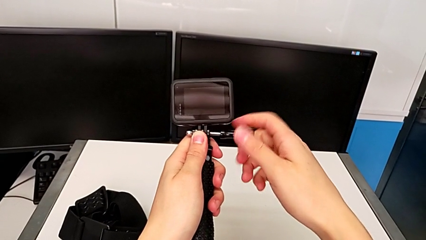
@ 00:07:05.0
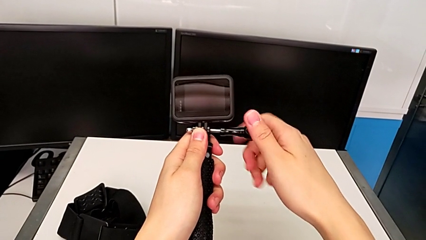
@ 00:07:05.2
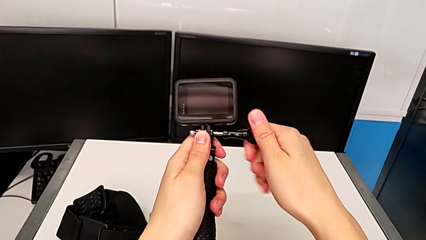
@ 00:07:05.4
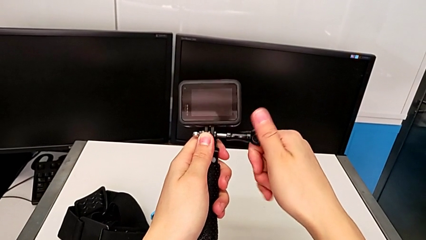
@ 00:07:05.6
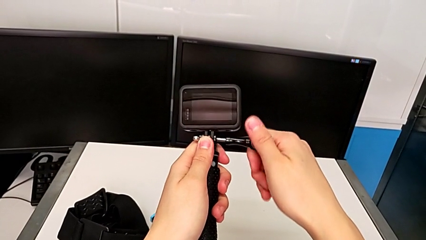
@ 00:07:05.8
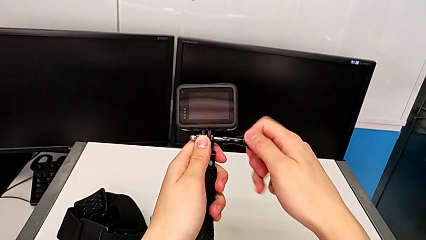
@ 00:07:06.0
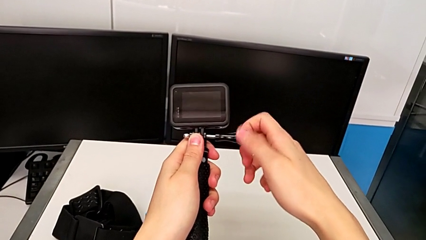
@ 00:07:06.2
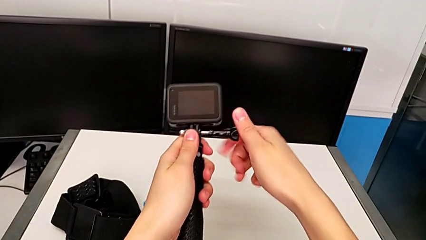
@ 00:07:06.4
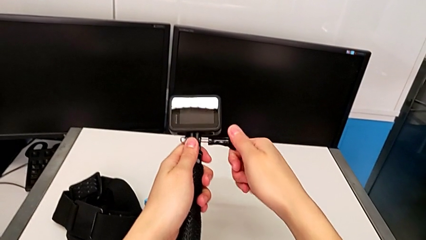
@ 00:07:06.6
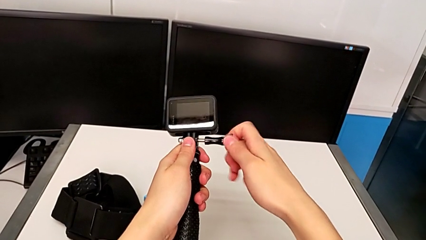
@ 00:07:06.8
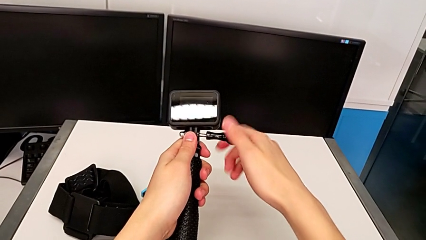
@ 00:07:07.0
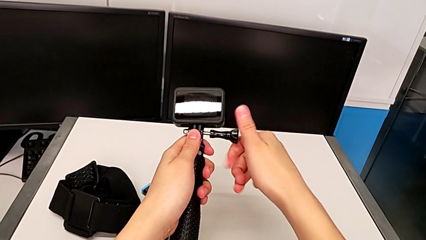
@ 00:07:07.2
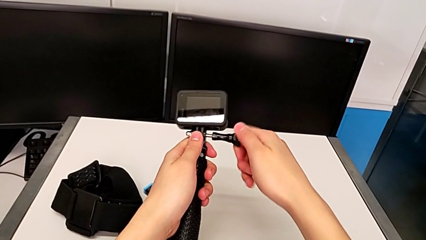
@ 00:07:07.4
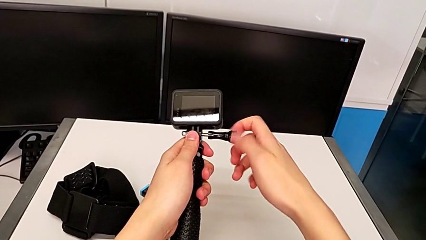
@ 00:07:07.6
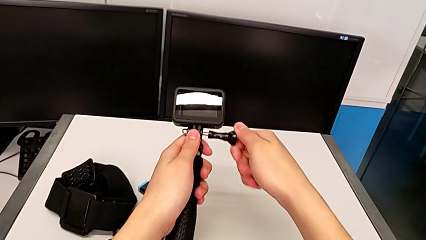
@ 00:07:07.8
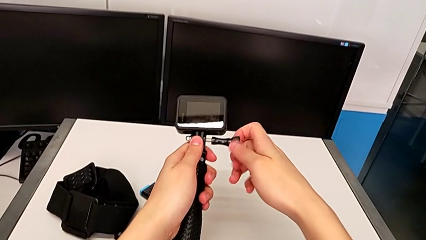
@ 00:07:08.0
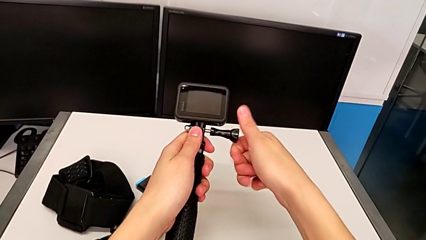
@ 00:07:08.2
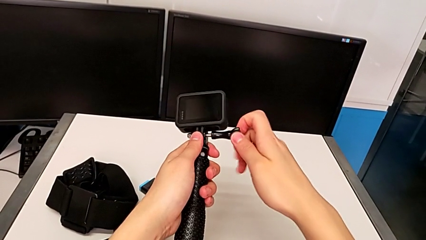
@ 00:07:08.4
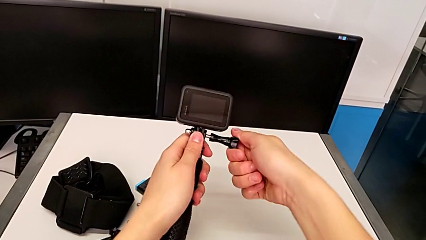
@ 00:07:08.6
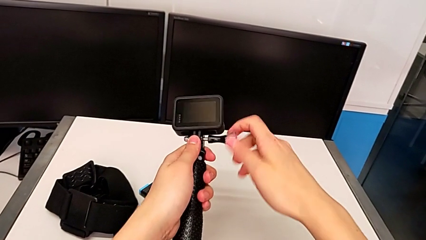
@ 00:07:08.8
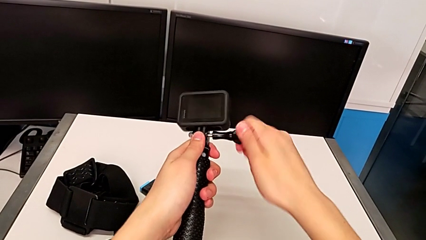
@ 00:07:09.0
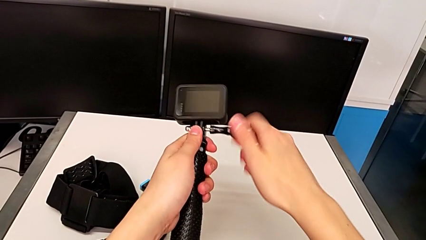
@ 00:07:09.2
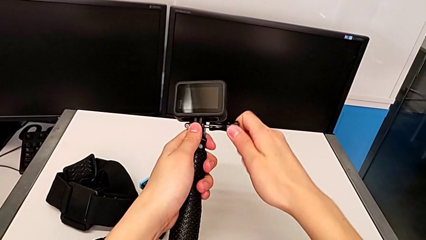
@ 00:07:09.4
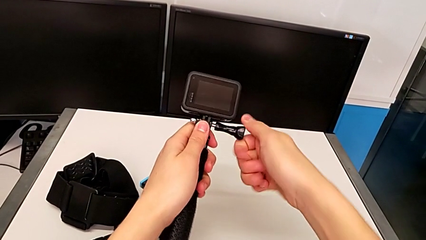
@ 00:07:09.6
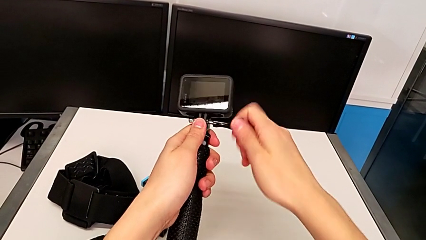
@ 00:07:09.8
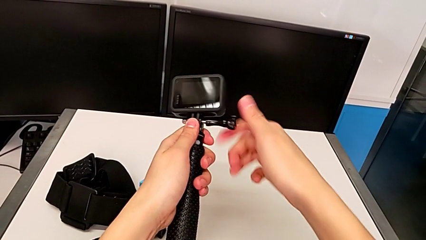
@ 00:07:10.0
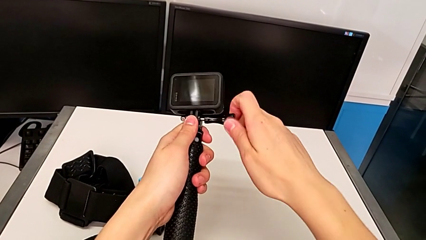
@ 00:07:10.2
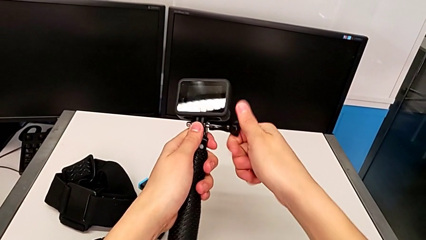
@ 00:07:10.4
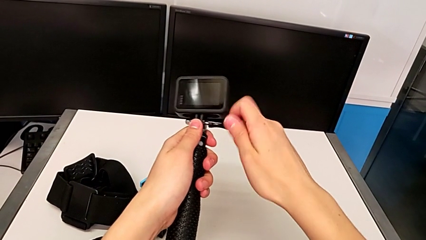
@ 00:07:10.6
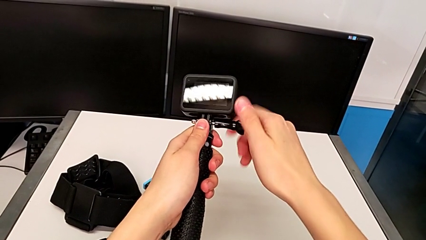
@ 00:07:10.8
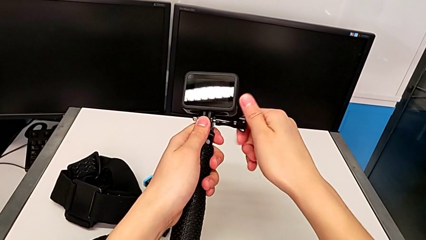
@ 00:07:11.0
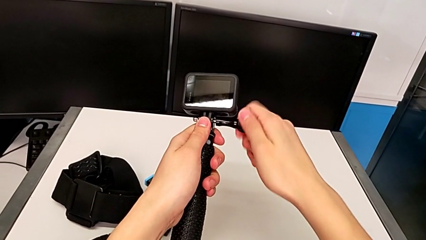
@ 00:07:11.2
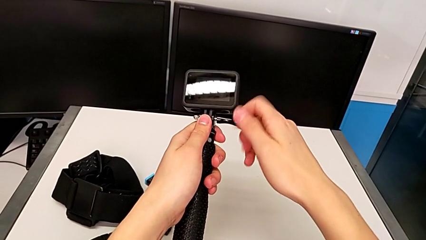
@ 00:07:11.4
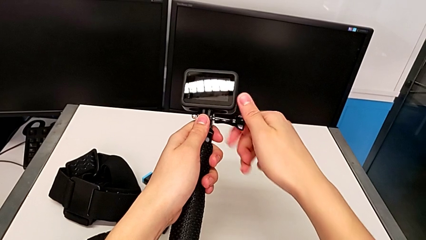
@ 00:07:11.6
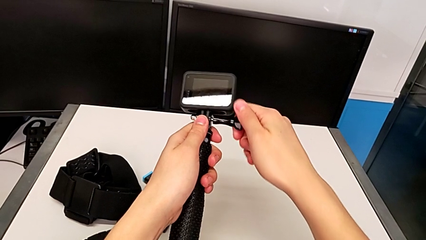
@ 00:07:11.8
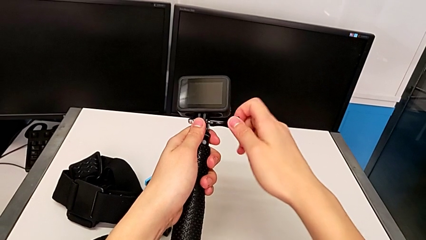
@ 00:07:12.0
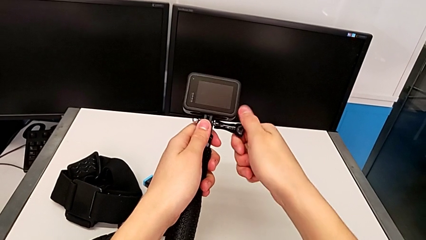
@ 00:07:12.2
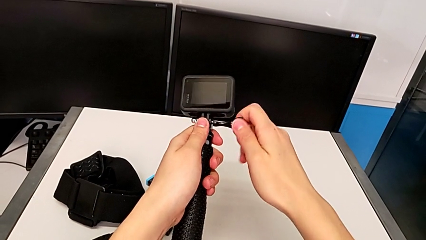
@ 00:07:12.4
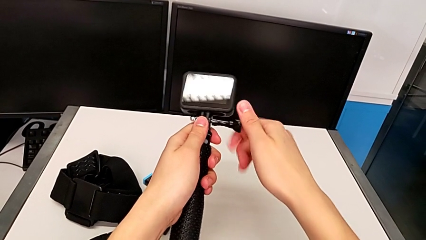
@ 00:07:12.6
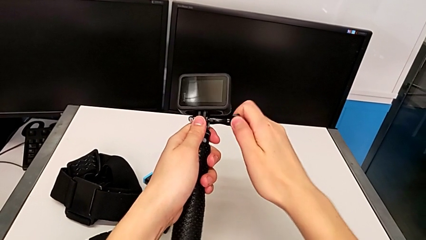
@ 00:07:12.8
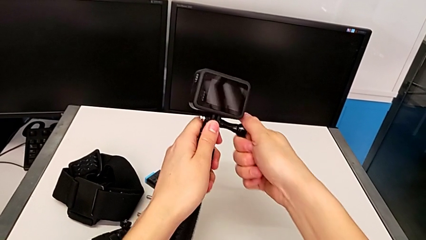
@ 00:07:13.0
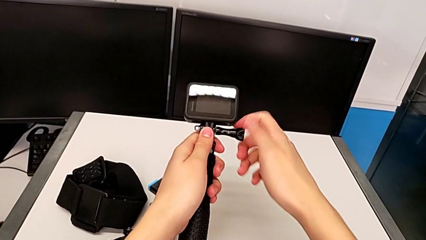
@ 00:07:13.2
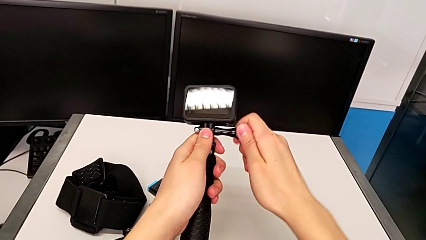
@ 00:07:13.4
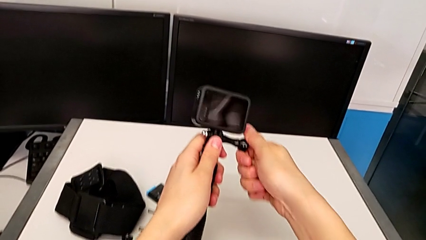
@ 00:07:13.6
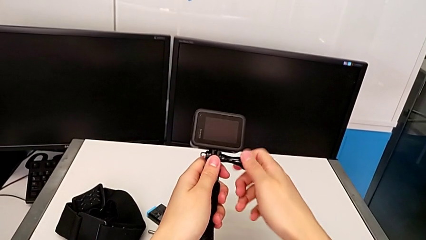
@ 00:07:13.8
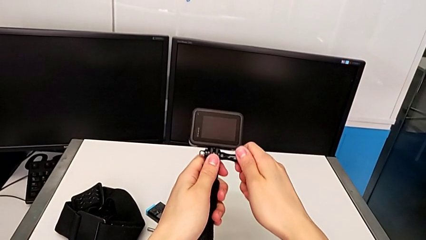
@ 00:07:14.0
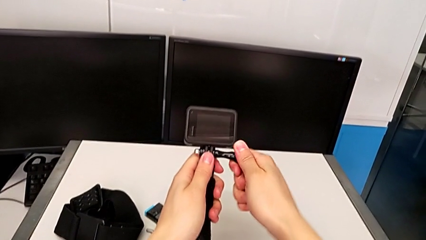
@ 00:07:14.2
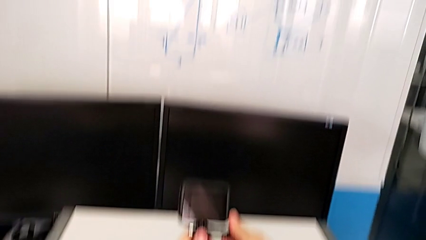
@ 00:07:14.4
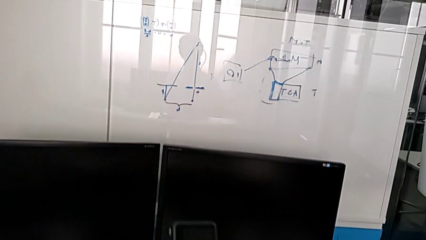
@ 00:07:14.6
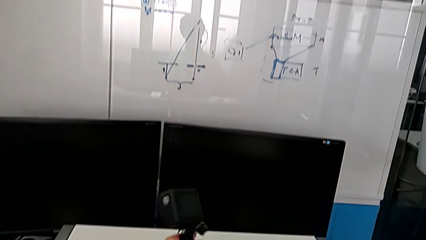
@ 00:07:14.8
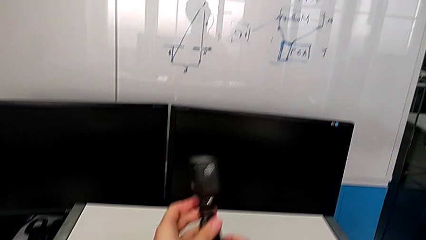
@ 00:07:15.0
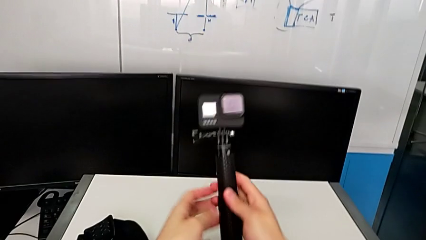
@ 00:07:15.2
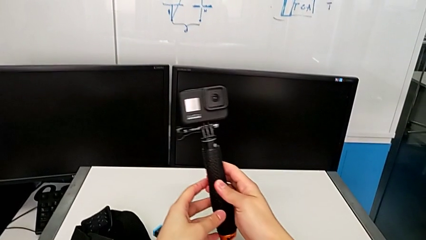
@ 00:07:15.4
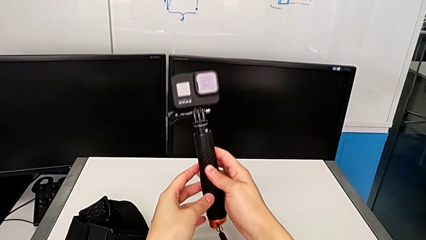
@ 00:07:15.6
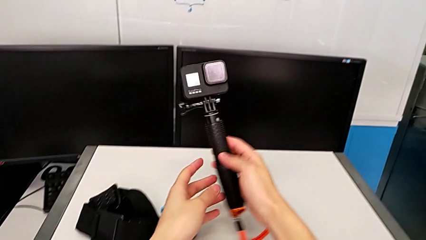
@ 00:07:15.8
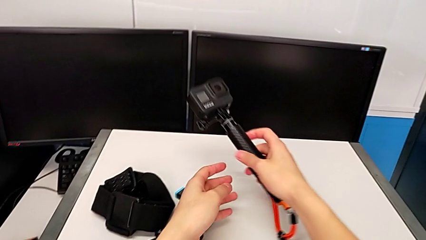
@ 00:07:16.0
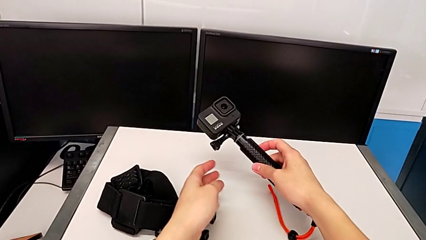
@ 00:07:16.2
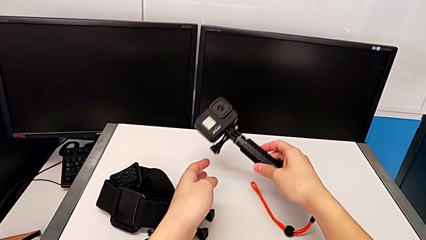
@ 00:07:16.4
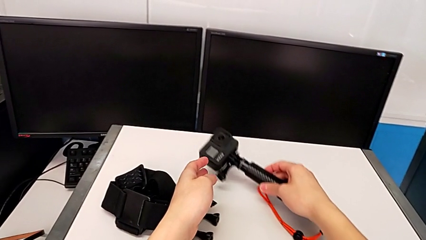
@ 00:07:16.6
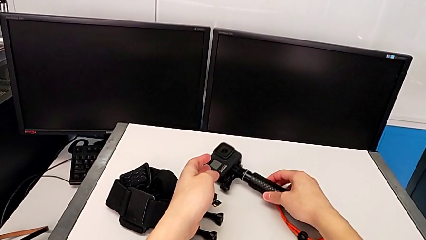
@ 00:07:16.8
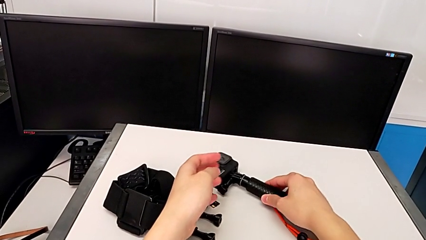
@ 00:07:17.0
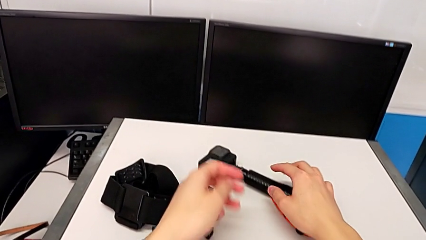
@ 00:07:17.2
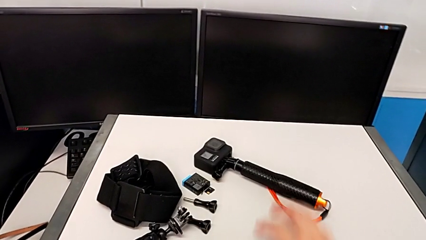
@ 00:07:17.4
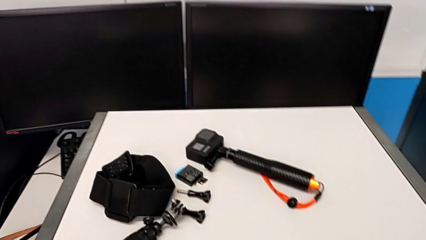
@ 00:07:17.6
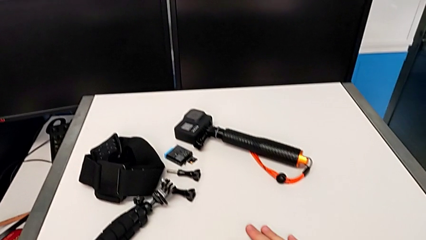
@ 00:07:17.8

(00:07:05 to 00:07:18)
The camera wearer is disassembling the tripod on the GoPro and changing it to the handle mount. They keep screwing the GoPro and place it.

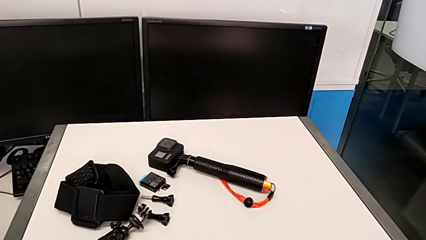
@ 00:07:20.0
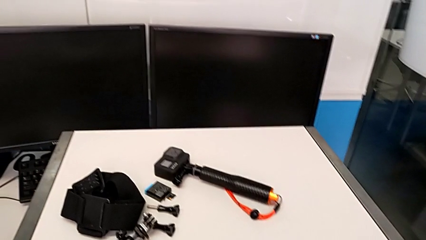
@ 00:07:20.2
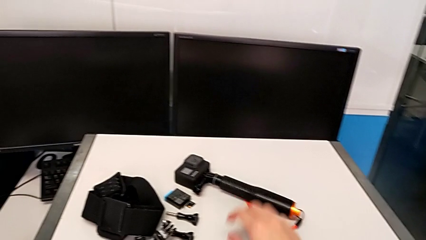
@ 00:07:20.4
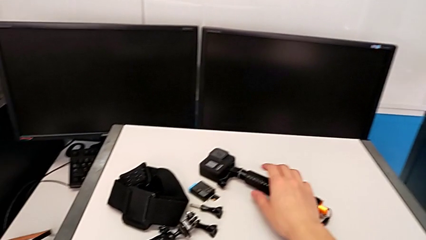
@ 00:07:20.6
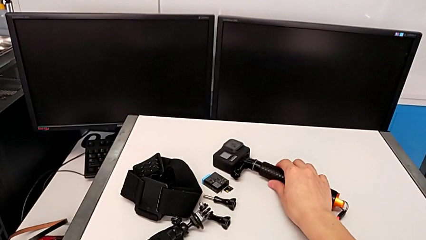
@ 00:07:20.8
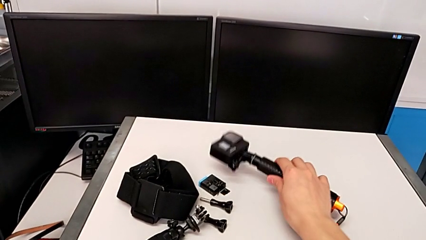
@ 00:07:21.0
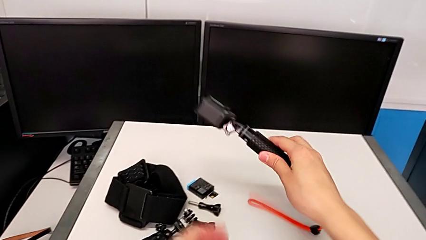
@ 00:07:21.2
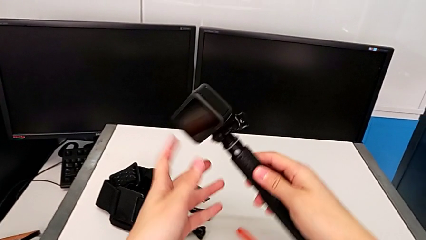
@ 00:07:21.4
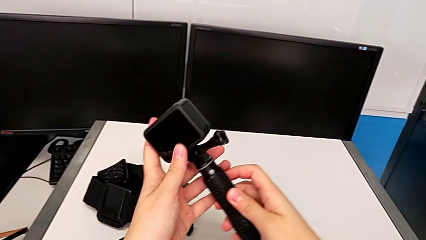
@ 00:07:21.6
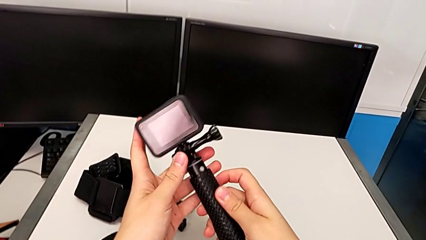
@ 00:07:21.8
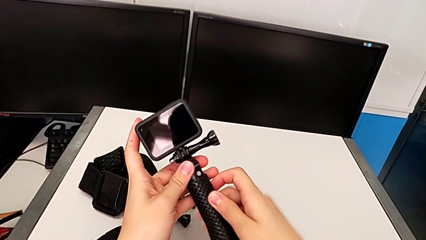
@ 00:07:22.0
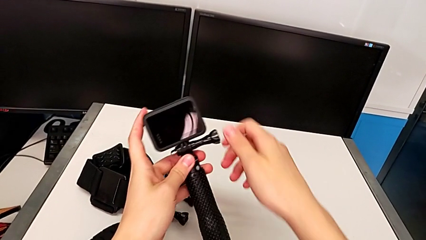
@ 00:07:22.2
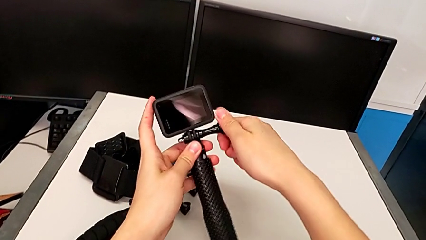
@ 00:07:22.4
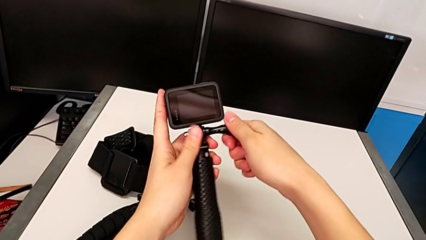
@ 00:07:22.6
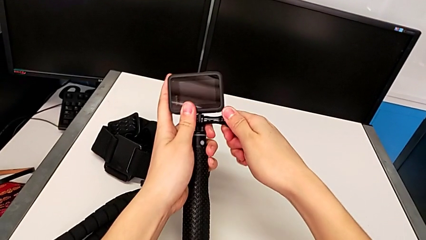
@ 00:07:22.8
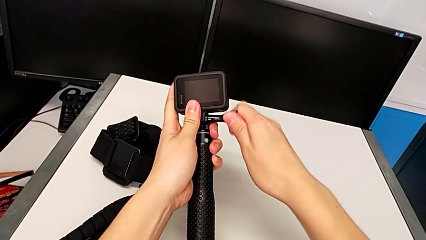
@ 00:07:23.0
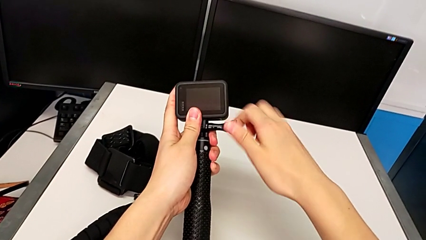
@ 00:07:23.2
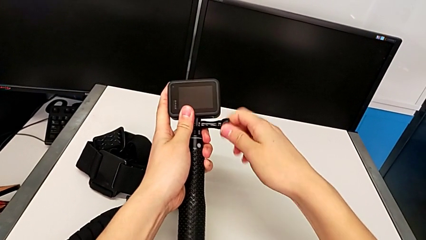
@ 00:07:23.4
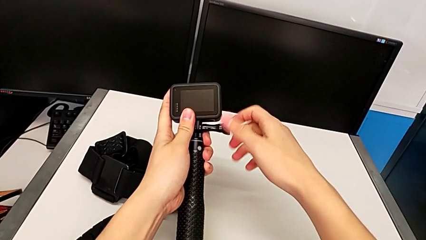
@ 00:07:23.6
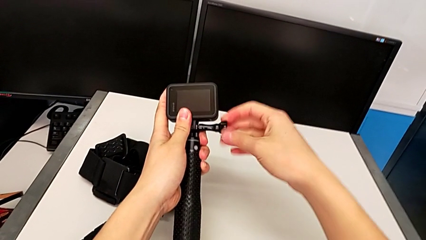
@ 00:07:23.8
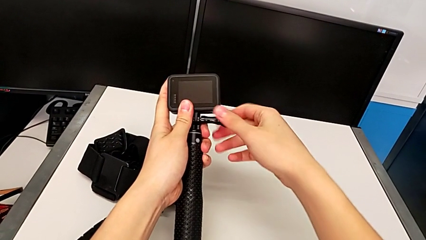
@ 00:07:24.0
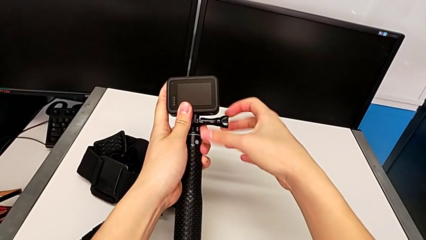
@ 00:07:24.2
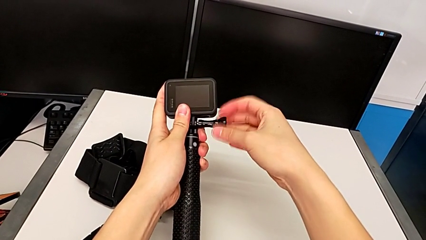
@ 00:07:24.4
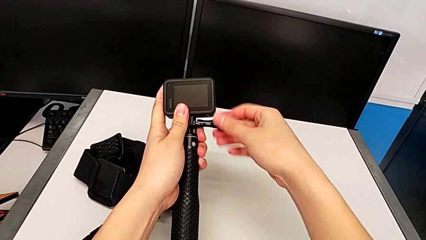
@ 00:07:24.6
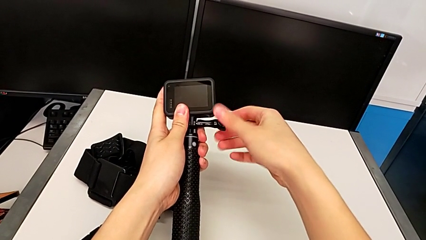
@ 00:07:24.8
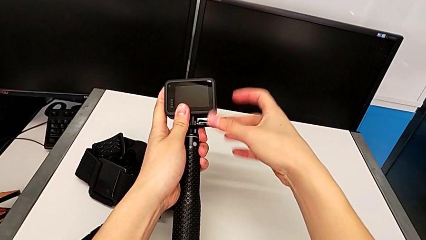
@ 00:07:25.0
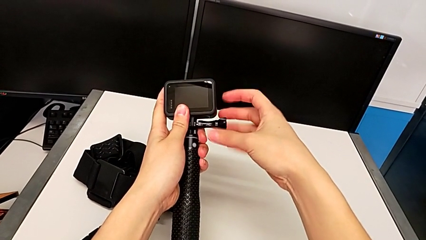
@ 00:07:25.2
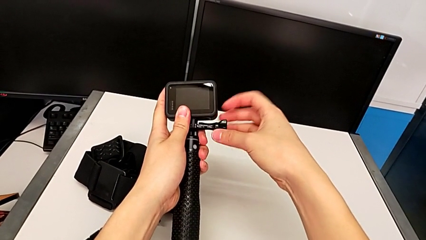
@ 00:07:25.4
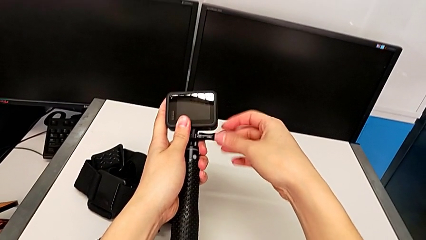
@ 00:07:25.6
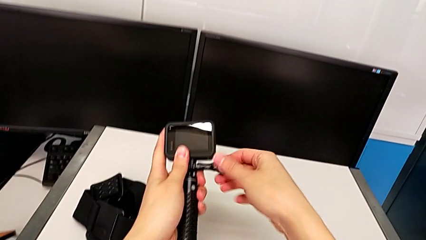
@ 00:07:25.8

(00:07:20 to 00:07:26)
The camera wearer is removing the handle mount from the GoPro. They grab the handheld grip and begin to unscrew the GoPro.
